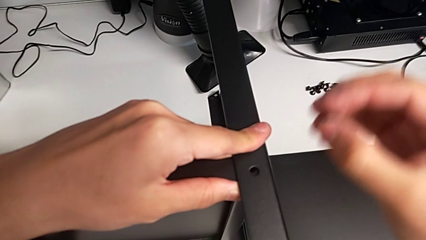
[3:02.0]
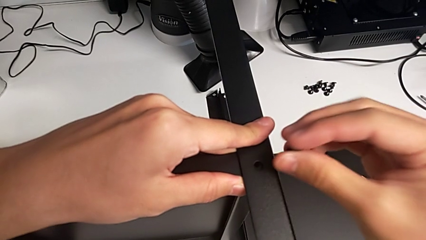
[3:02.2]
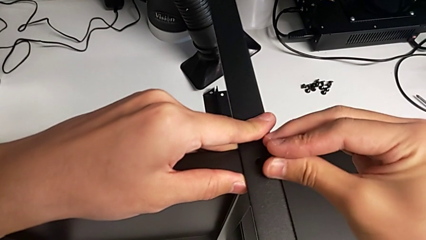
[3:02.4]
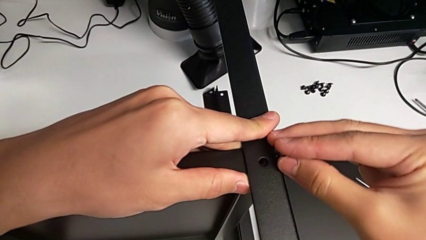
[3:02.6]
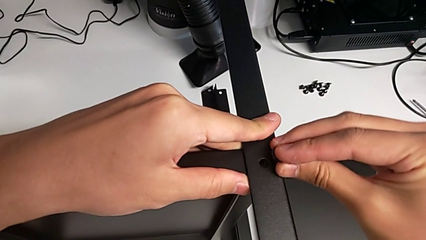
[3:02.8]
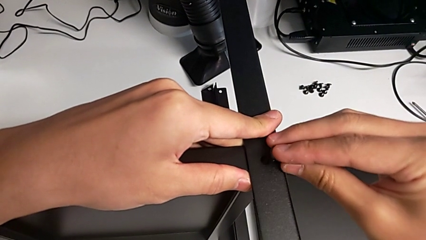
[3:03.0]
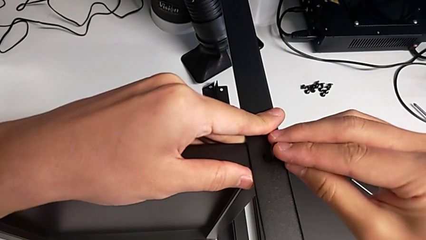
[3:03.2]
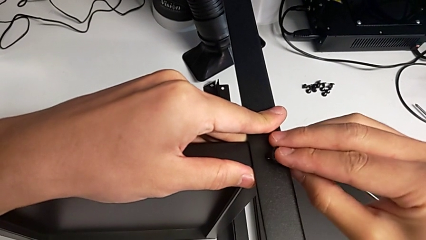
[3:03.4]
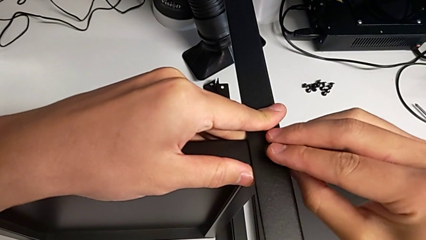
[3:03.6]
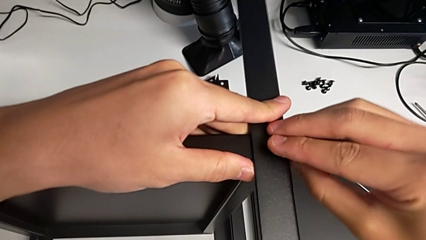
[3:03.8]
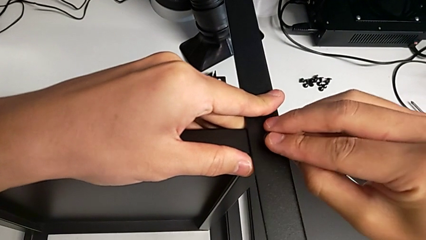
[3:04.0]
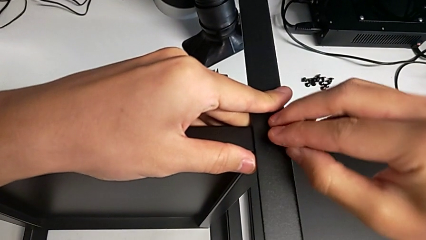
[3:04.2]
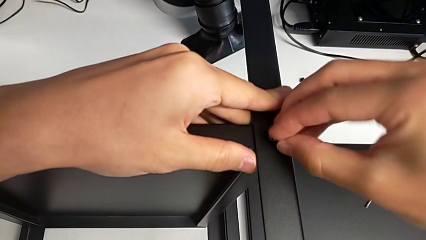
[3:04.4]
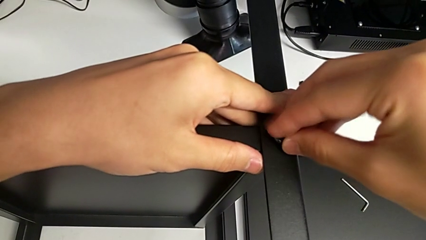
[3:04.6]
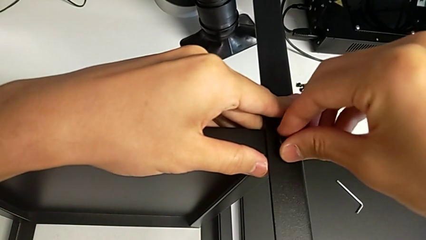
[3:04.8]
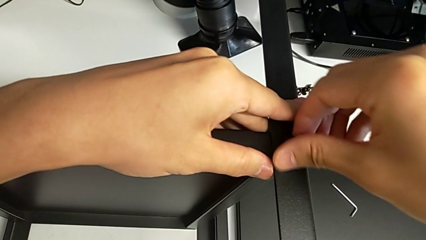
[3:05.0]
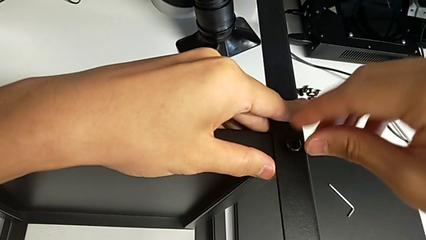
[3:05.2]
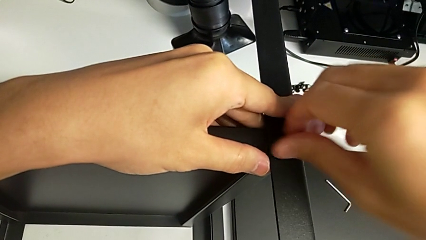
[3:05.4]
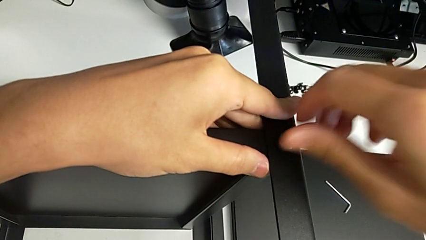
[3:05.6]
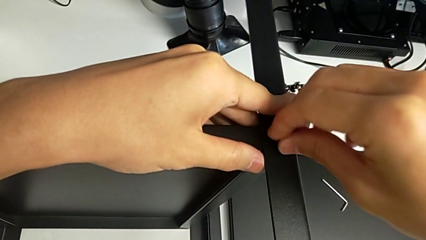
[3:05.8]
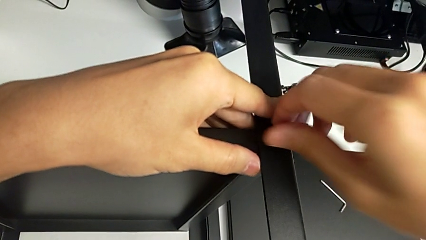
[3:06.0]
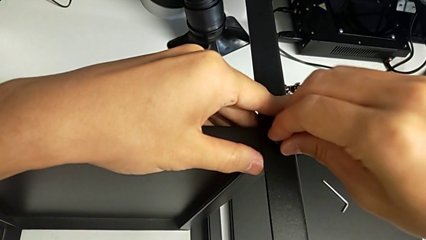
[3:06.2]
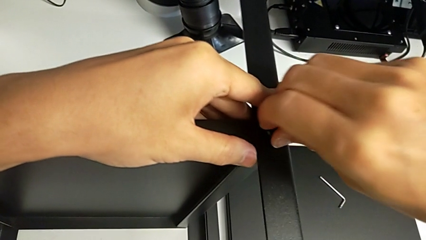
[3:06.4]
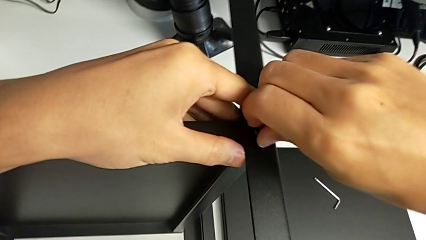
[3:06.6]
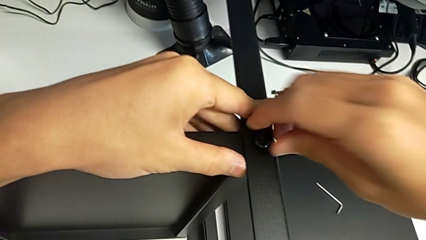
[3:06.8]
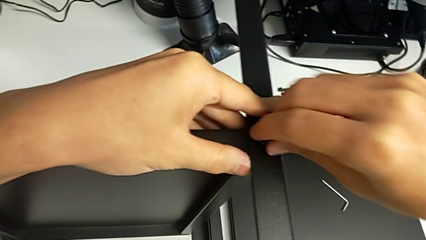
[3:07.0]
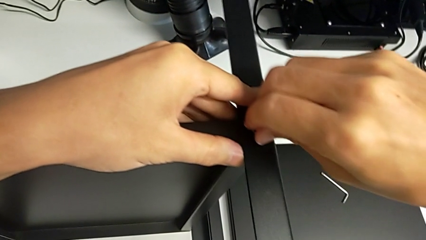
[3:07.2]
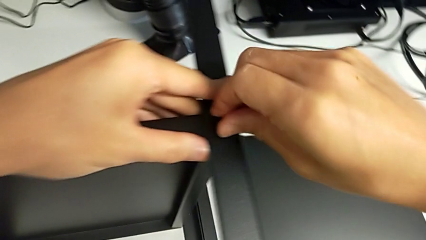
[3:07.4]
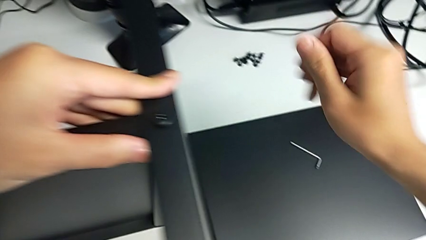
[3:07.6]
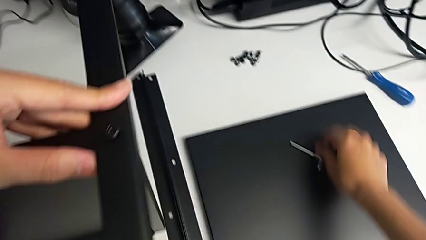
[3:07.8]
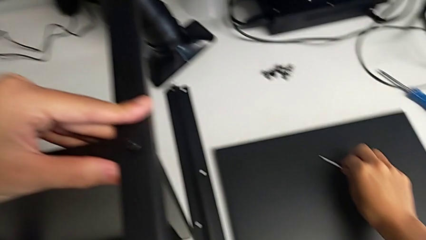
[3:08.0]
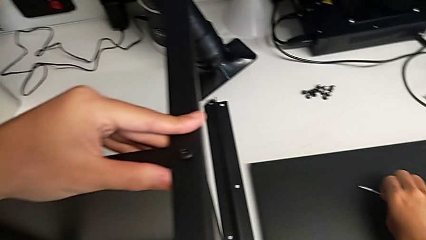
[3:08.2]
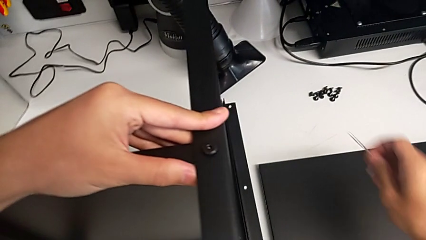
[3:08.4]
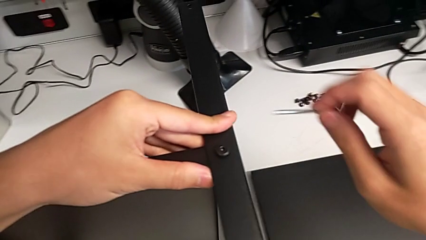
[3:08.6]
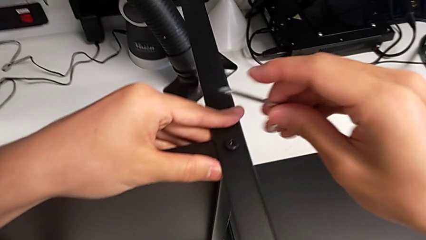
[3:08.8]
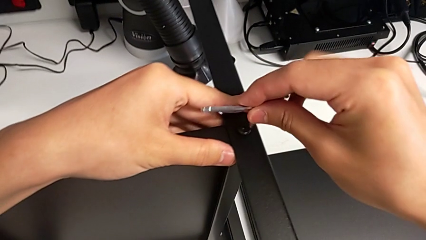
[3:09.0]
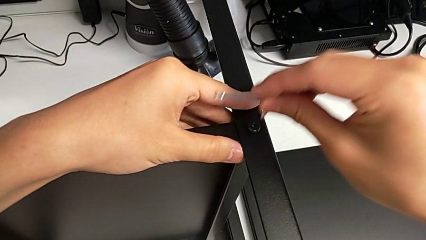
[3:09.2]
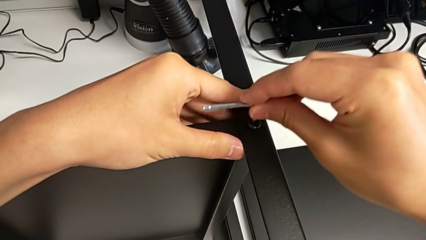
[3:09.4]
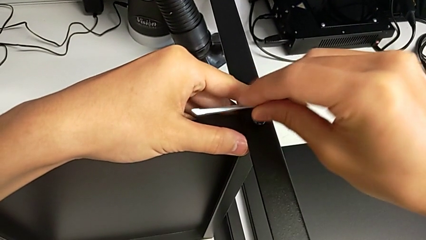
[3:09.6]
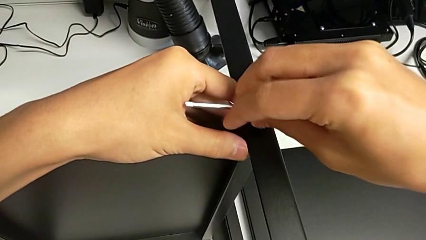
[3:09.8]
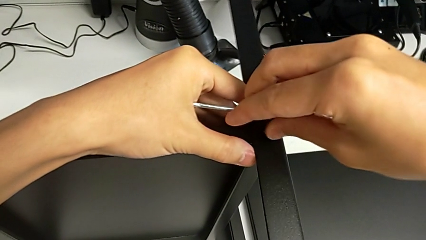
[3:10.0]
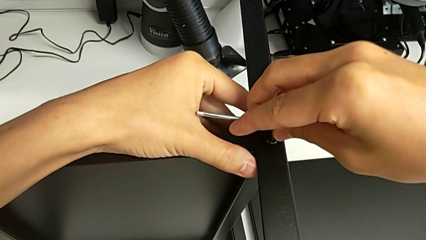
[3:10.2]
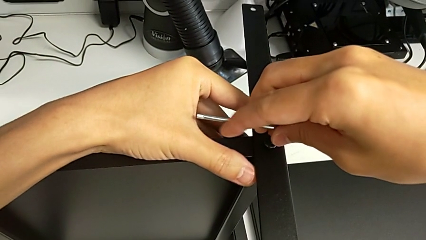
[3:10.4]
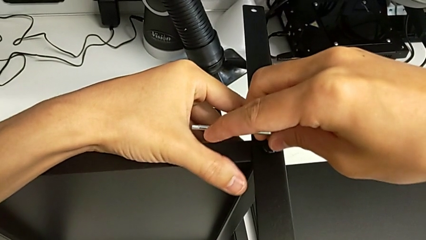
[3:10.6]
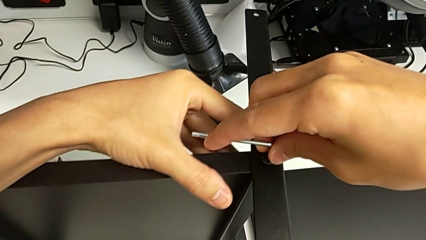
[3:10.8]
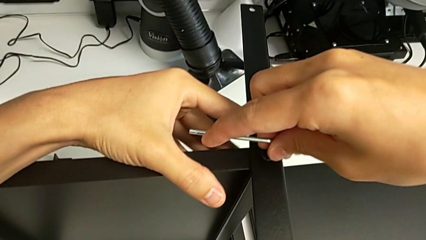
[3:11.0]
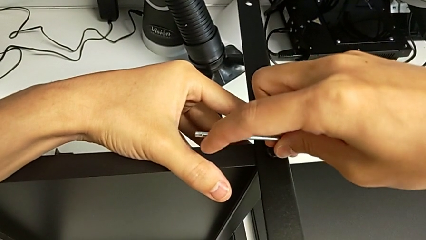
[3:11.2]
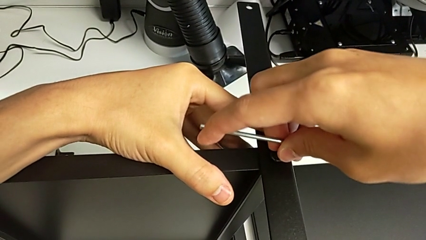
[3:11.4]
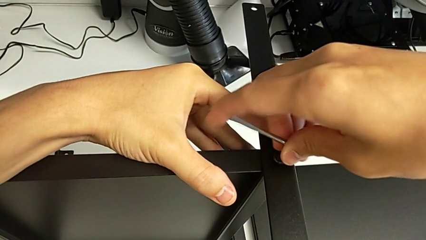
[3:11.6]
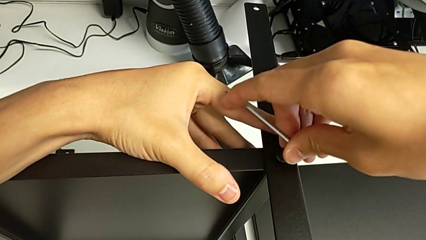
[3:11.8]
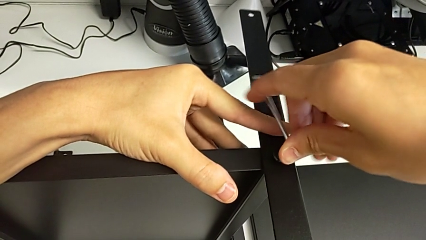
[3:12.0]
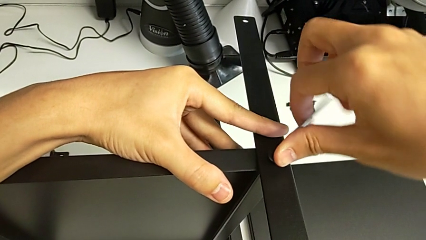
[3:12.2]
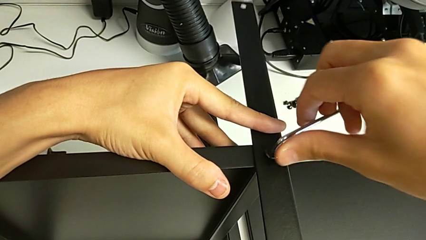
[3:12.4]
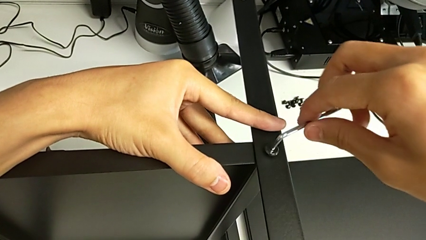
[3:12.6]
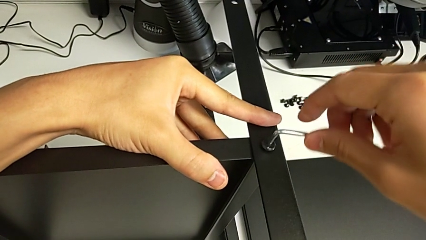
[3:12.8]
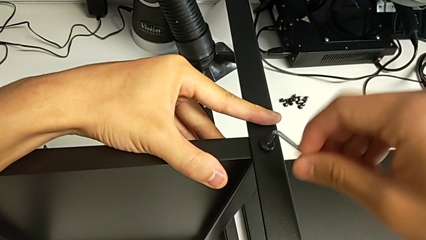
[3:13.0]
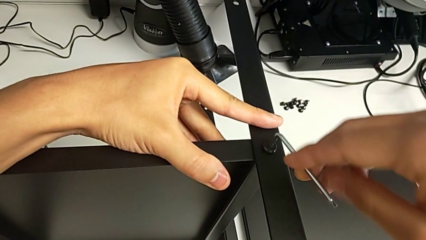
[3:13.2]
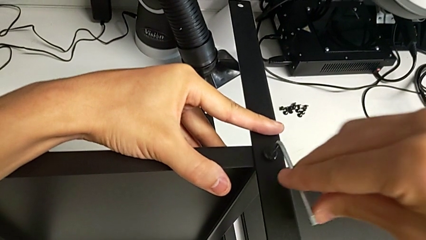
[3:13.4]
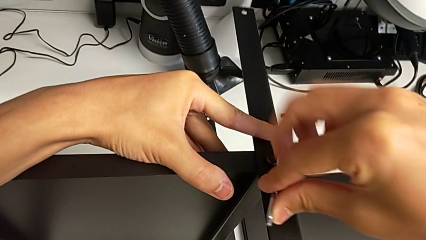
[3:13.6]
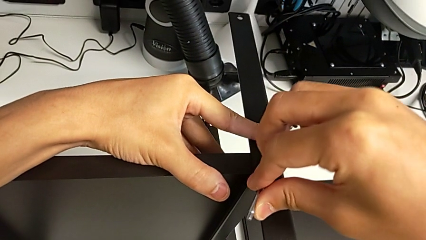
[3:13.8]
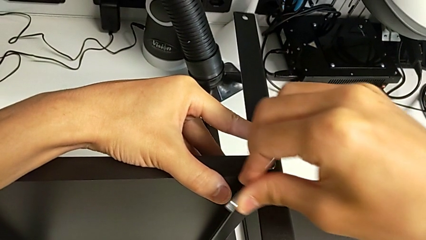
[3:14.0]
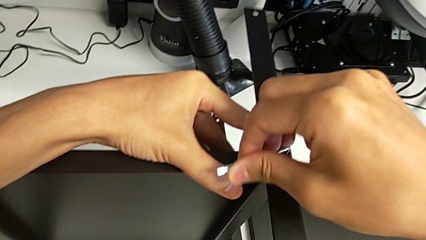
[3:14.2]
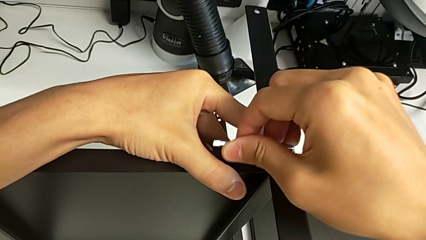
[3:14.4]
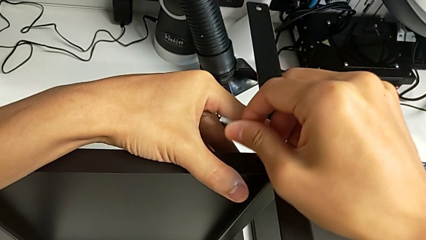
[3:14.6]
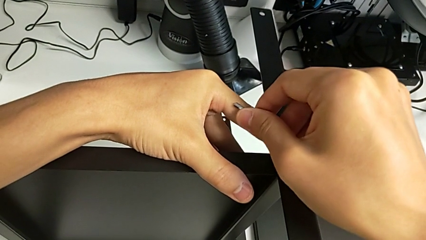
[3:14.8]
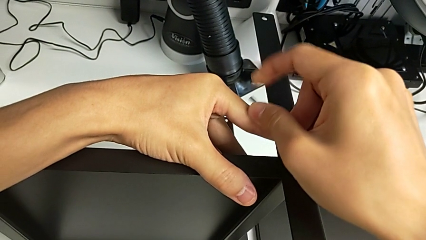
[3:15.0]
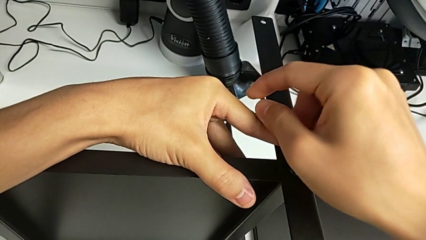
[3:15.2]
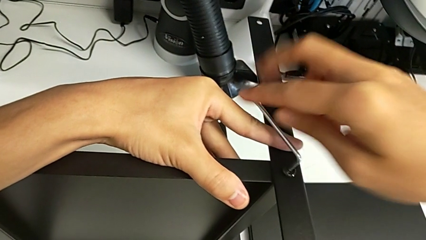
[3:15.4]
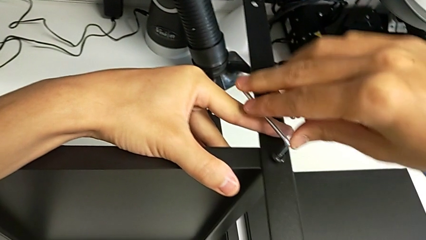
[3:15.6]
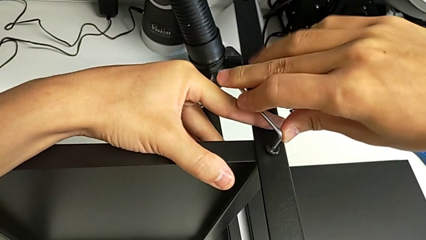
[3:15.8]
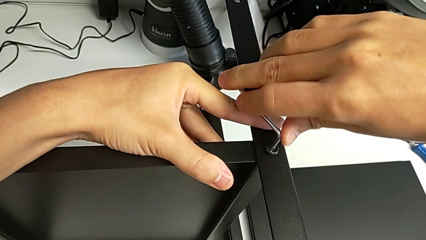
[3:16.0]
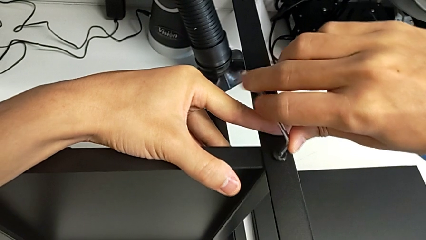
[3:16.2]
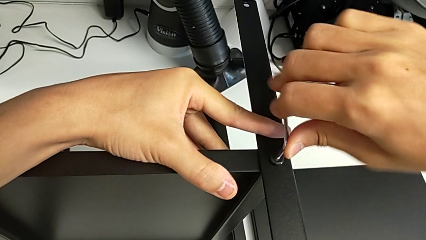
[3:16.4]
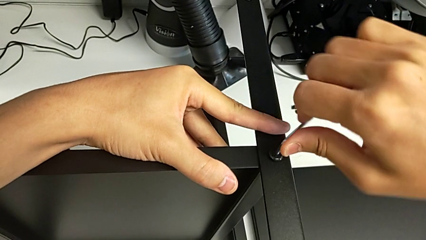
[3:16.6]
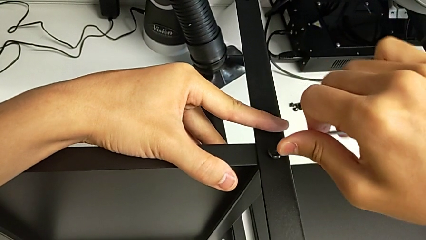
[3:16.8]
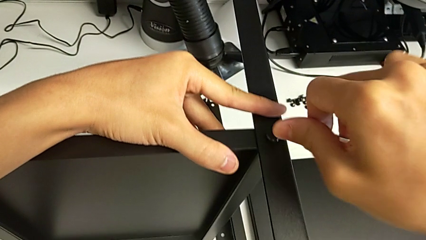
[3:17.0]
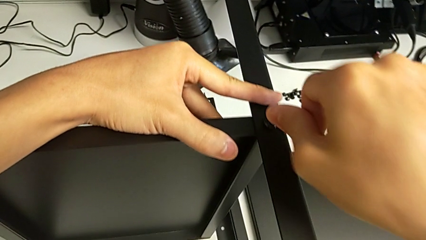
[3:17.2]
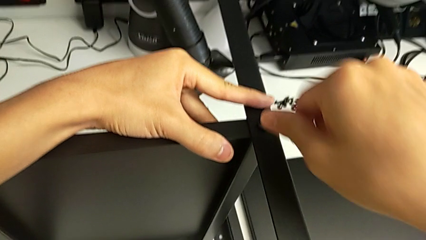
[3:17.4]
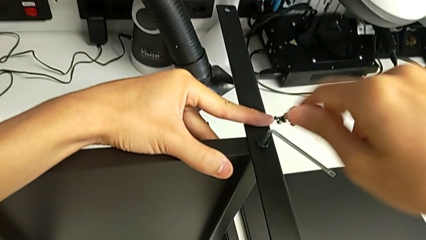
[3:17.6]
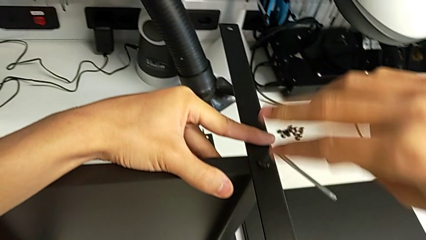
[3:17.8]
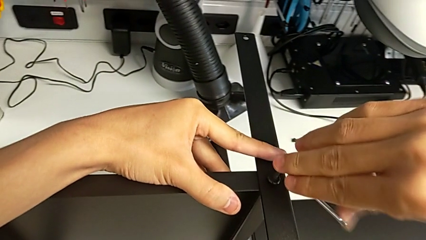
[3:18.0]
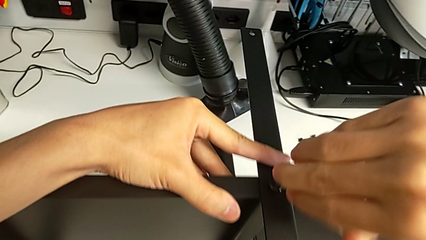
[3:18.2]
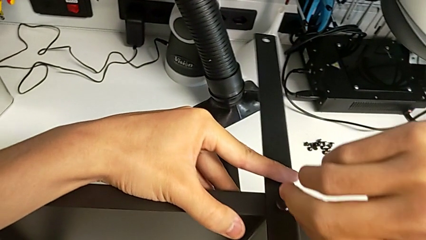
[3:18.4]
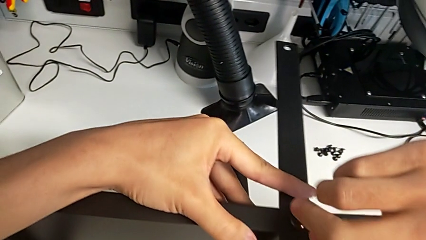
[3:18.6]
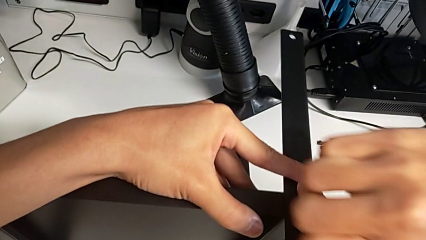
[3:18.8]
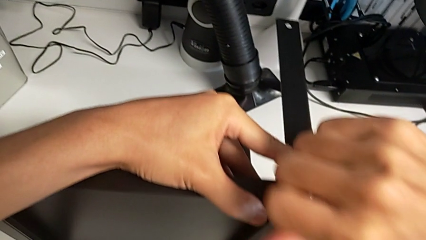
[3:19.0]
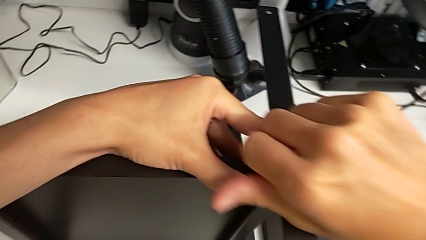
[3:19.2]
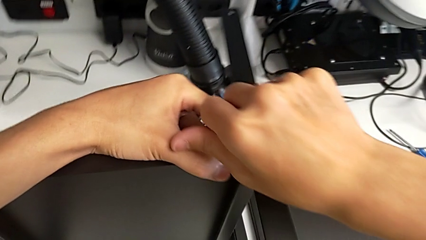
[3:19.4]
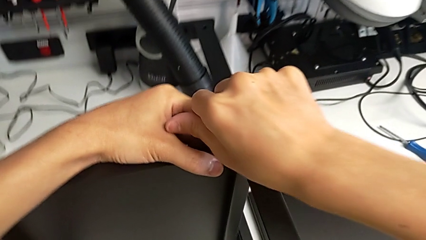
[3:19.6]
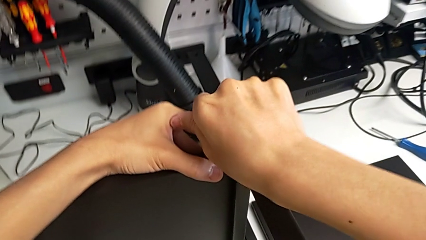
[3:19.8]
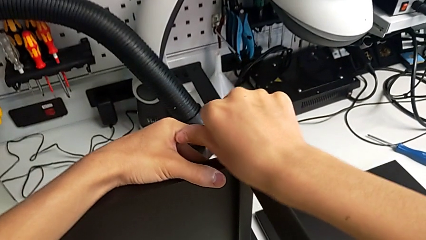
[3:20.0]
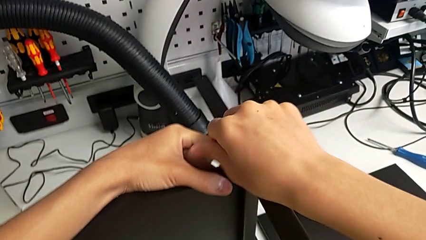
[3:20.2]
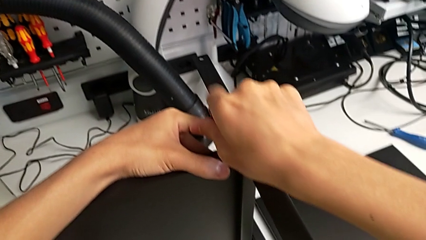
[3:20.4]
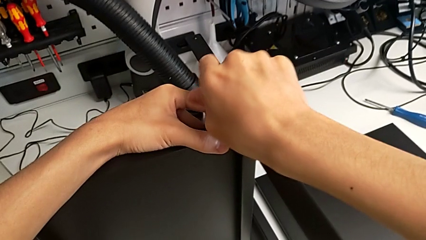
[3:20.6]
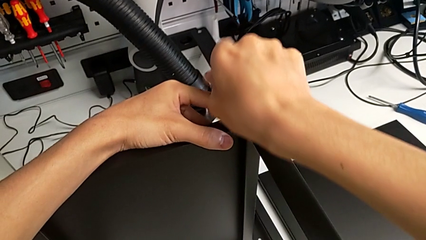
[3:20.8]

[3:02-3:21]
The camera wearer is screwing the second leg onto the shelf. They insert the hex socket head, screw it, grab the Allen wrench, insert it and begin to screw the hex socket head.
